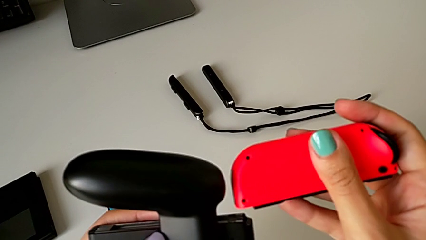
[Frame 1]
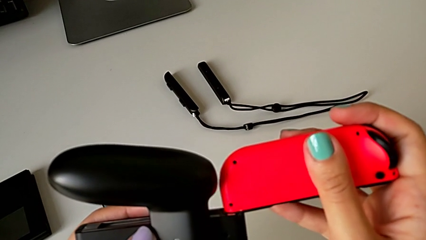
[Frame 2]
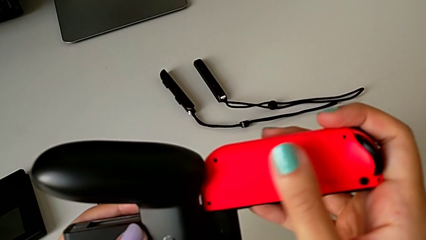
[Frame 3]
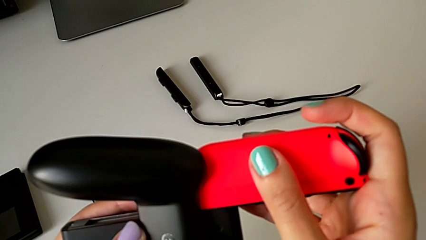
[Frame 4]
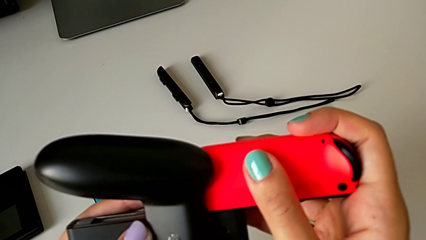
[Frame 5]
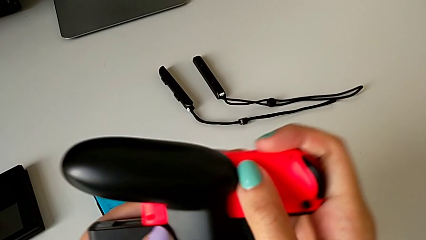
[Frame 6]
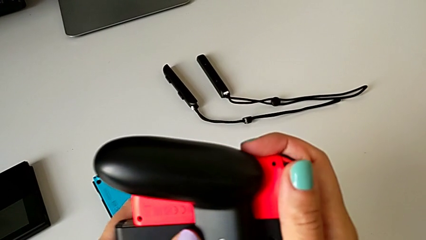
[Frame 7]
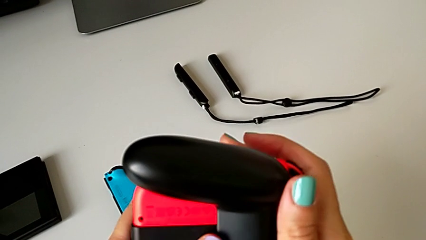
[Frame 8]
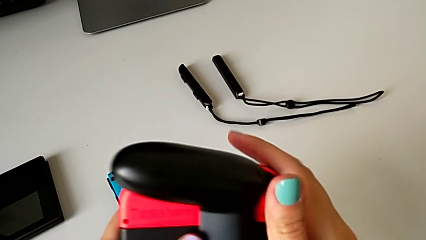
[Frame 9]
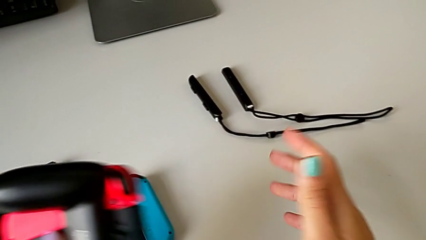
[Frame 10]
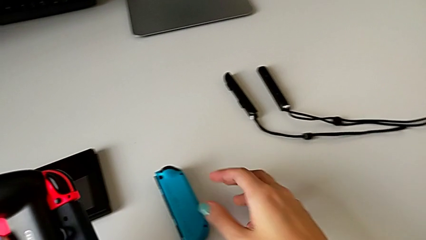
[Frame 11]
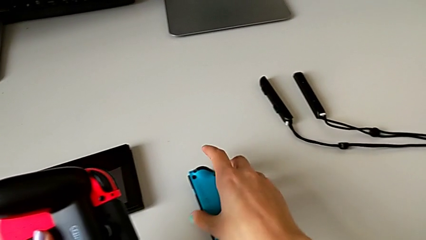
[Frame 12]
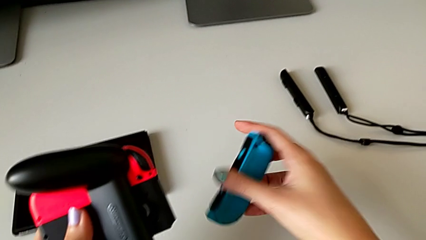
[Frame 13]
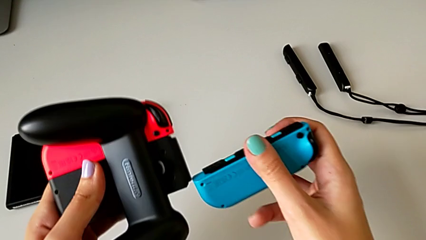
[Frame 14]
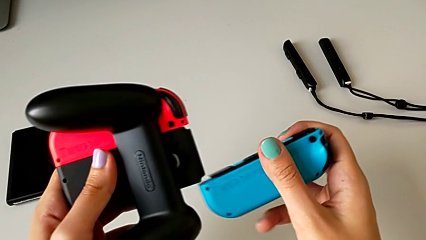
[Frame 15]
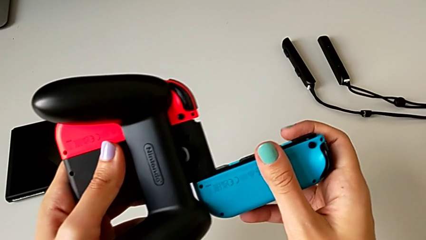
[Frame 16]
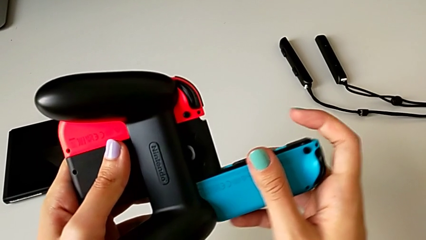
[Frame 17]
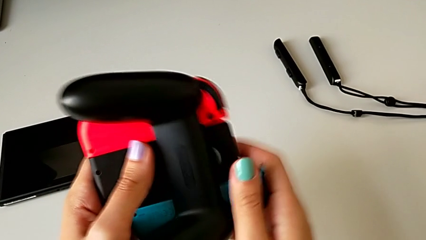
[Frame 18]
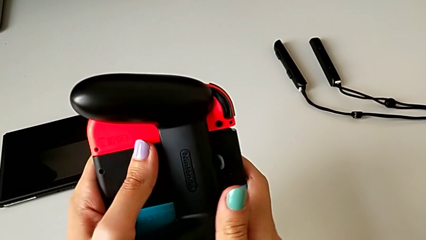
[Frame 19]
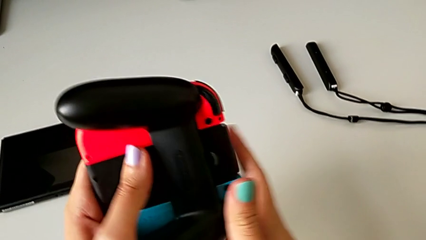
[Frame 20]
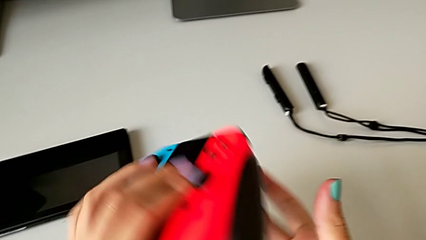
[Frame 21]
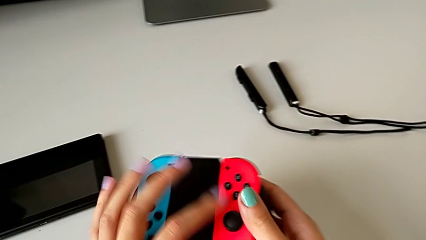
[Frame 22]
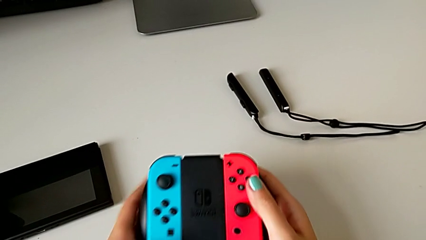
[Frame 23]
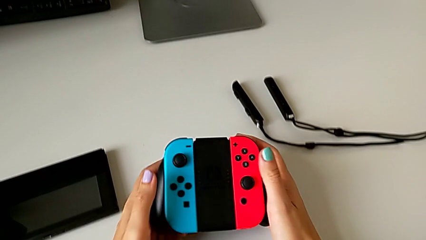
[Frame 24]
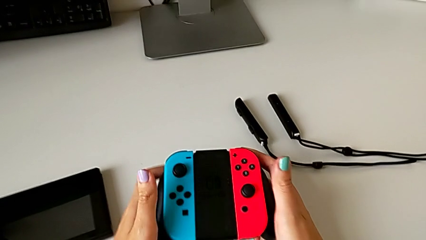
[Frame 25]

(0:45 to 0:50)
The camera wearer is exchanging the joy-con controllers from the handheld mode to the comfort grip. They insert the red Joy-Con controller and rotate the comfort grip.

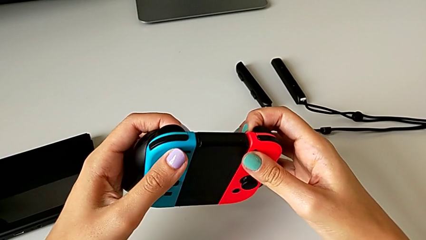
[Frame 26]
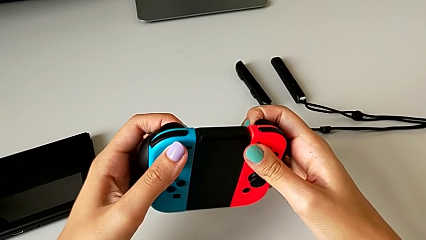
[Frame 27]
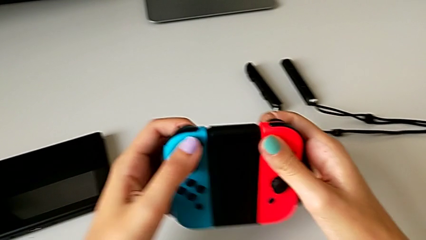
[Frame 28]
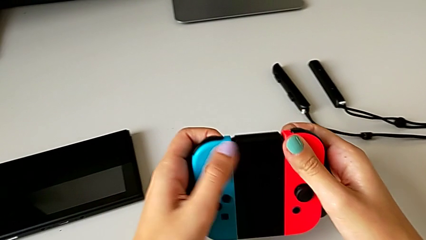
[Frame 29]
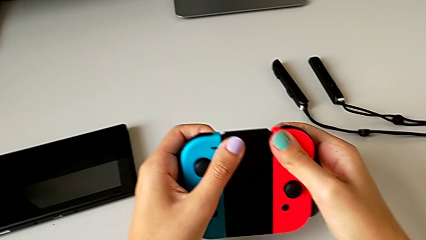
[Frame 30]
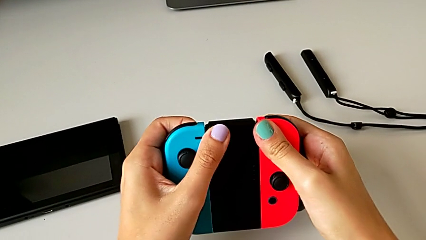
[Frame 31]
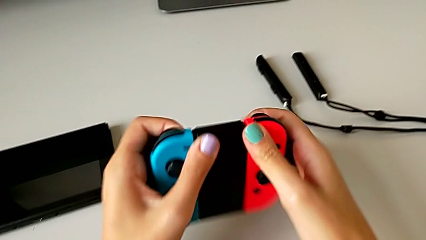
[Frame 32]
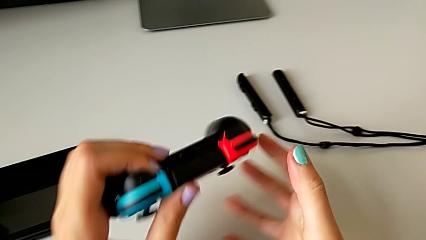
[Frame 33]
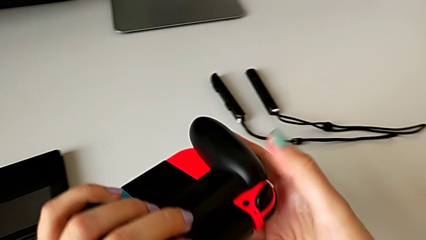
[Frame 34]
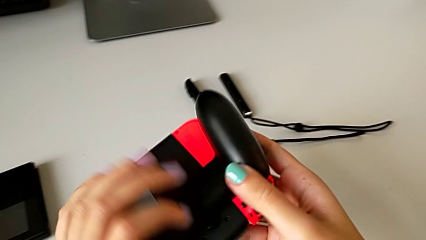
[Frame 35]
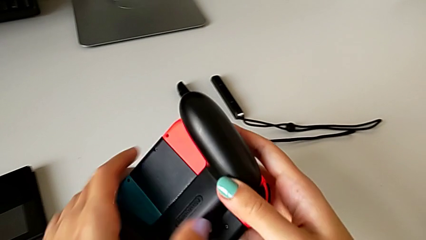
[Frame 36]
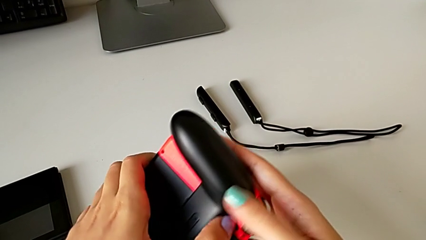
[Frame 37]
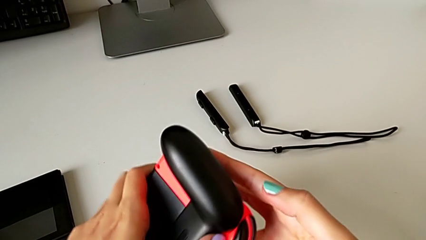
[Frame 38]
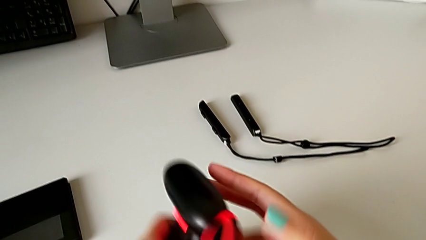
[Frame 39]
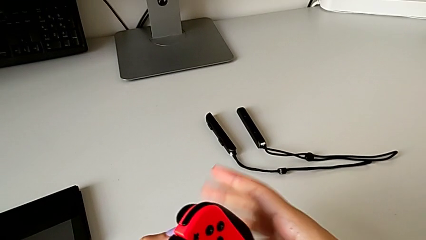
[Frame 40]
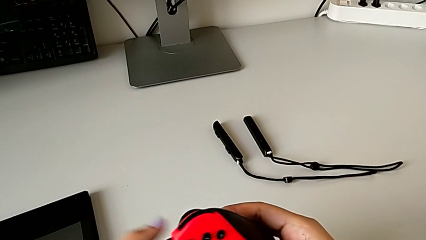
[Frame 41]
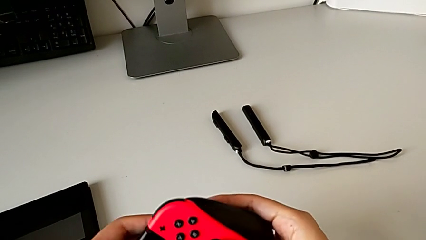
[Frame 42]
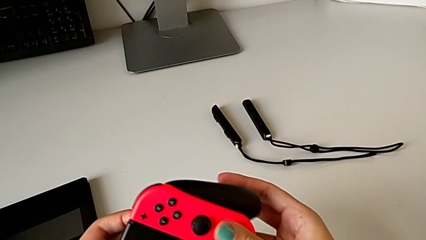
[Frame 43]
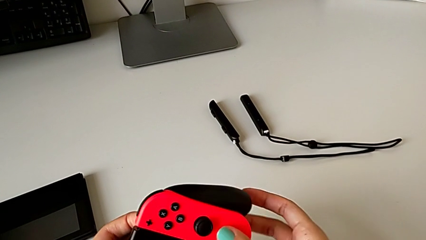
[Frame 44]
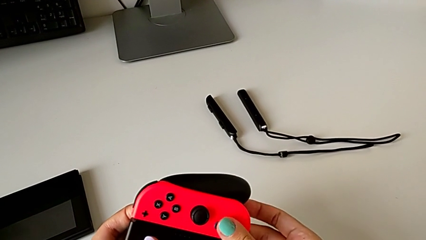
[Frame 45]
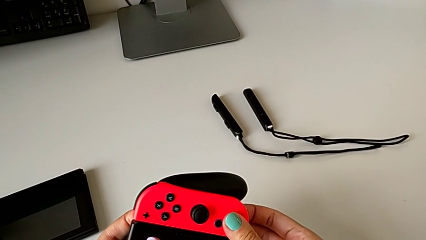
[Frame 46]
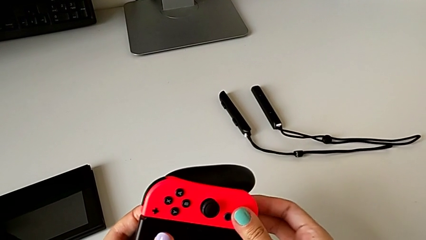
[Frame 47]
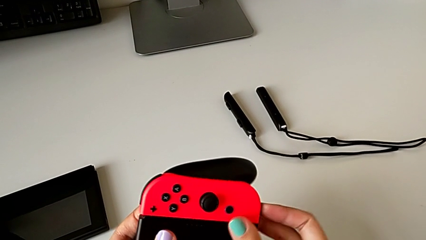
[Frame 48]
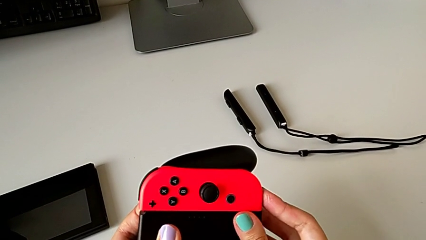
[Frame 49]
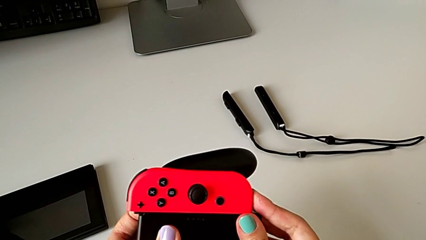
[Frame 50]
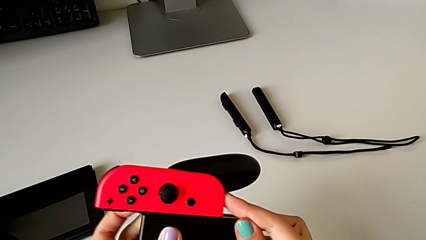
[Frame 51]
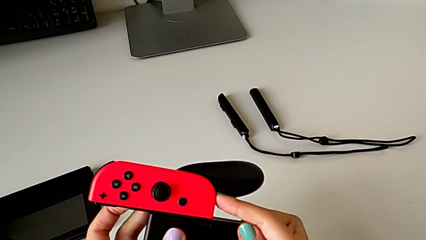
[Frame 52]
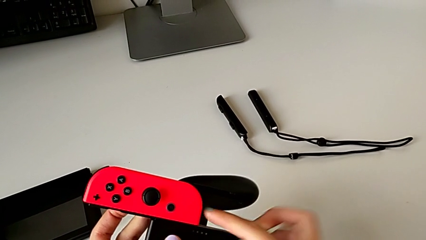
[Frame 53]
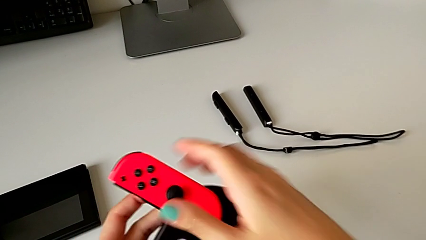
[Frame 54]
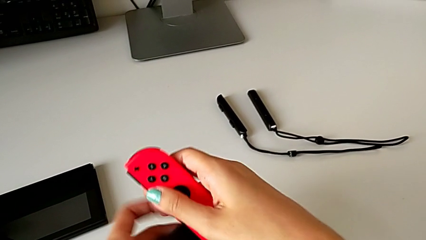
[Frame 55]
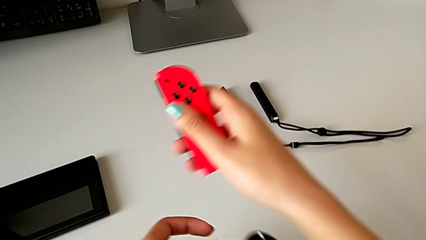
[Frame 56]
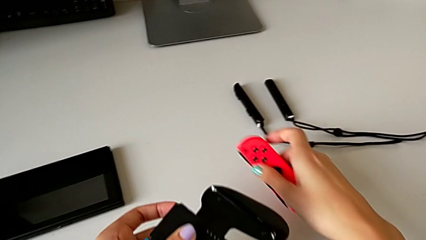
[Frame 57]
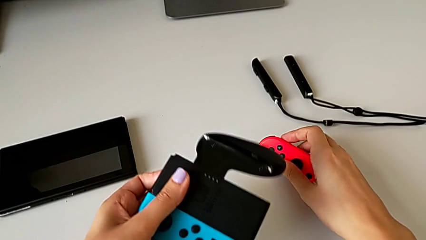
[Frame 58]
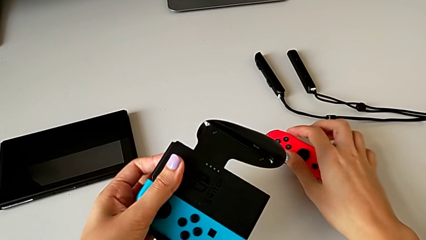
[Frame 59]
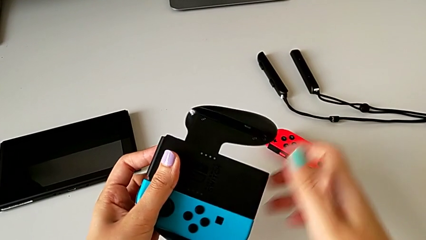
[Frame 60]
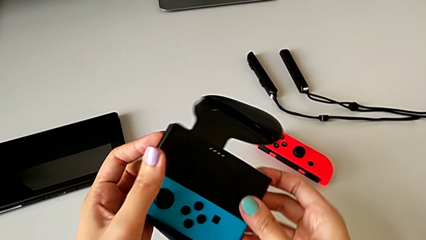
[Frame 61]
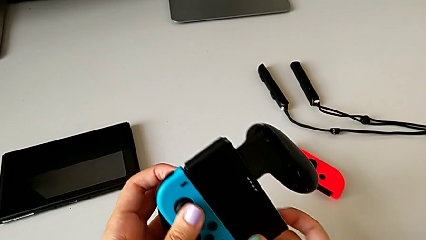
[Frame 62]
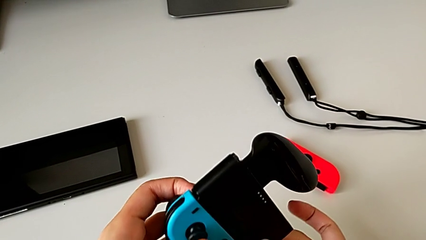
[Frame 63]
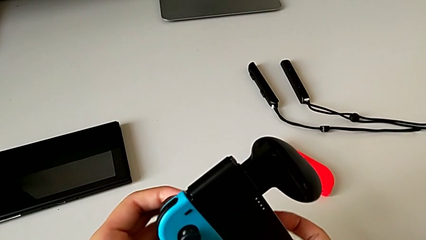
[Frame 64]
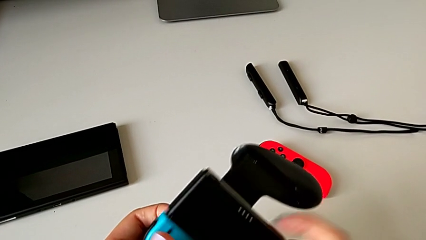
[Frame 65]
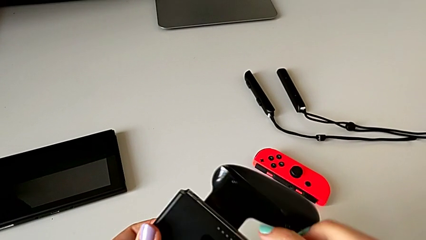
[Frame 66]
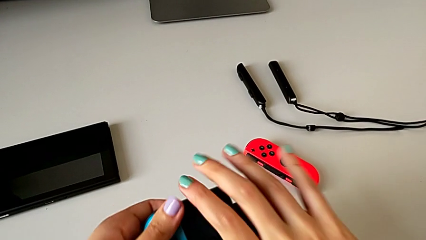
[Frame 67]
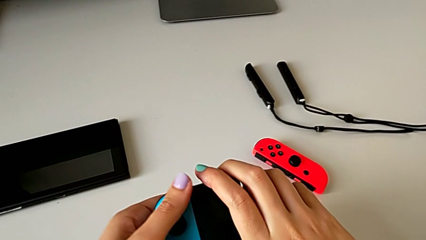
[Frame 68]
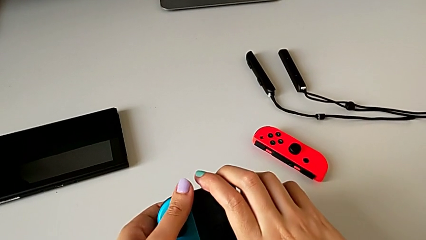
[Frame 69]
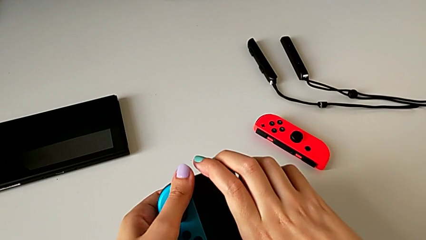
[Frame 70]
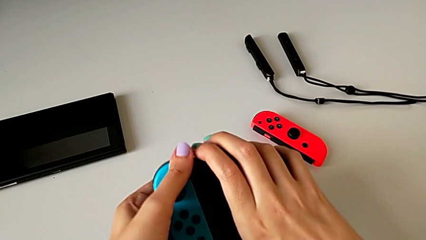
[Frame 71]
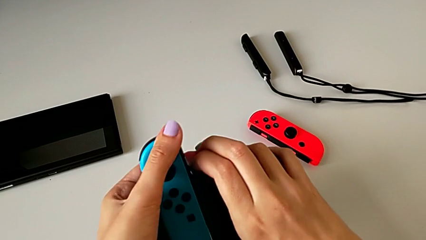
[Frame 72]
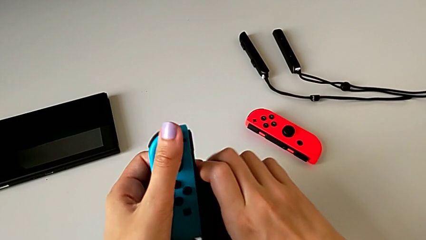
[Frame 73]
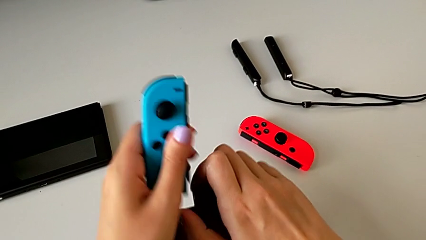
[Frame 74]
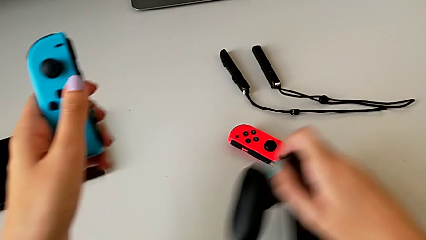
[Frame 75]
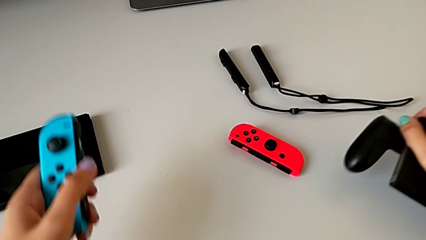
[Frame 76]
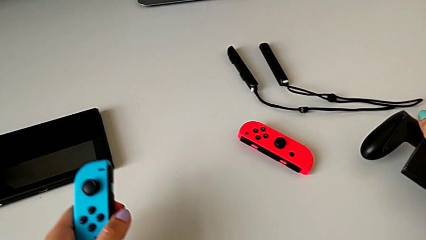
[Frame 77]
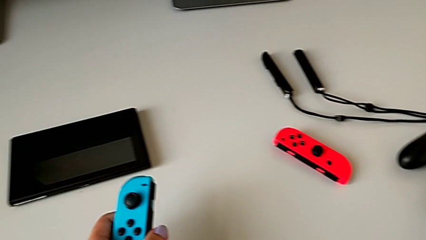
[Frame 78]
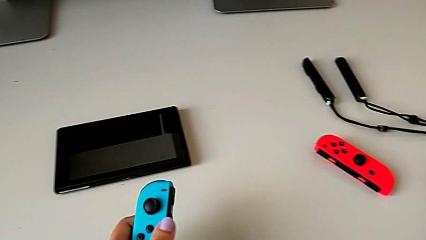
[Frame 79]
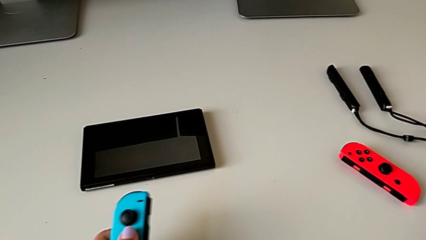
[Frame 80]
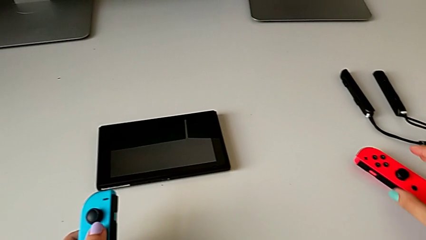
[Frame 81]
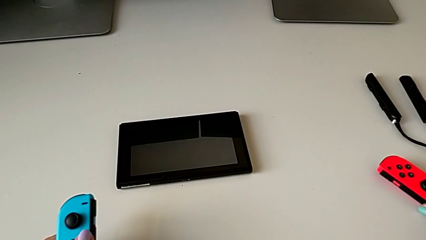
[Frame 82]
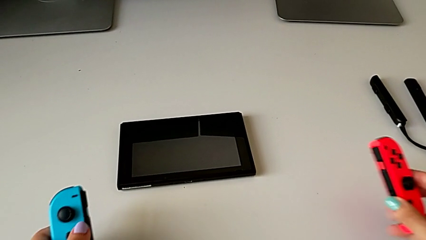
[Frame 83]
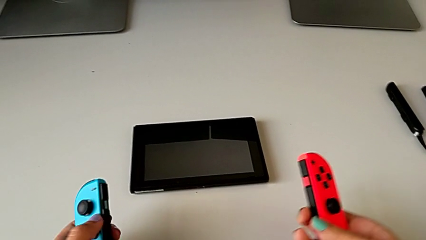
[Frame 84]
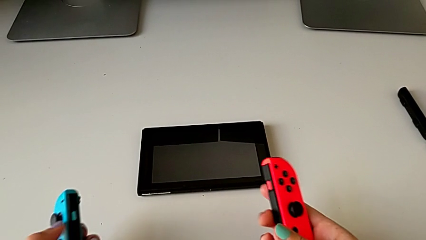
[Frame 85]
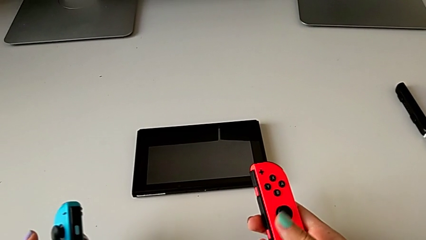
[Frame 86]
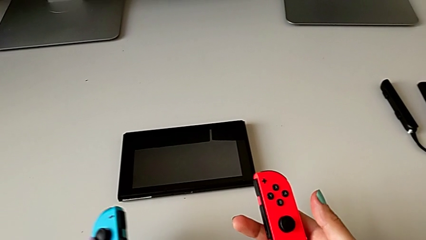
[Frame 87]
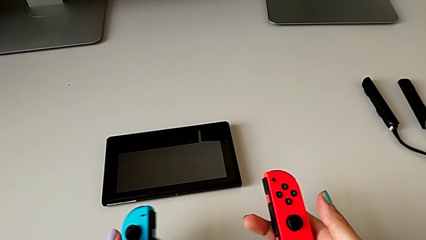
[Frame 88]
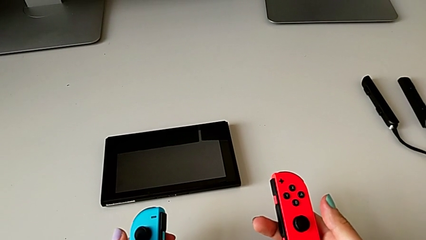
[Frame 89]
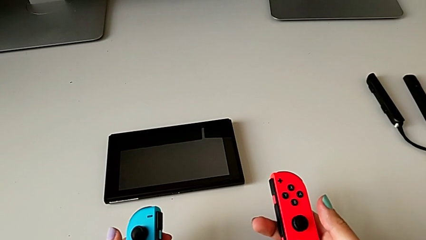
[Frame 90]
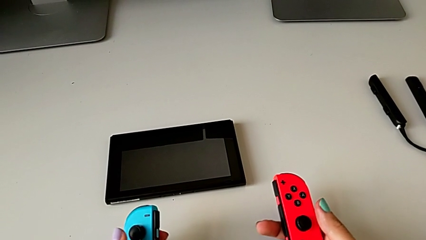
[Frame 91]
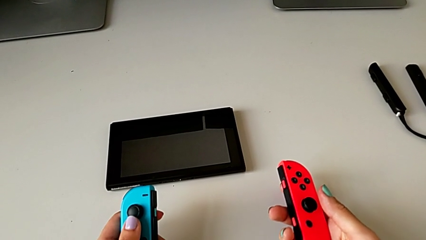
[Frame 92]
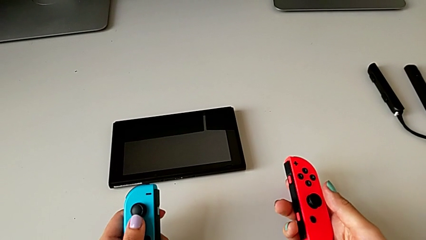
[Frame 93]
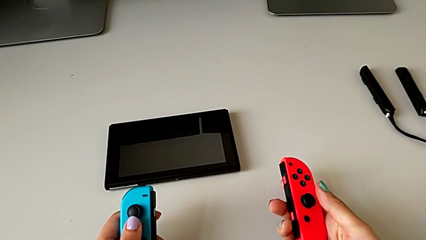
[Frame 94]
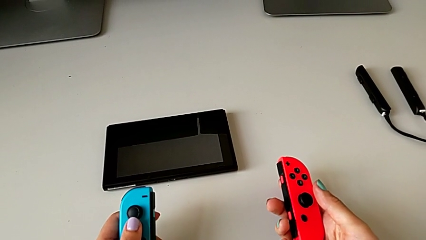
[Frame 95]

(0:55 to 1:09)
The camera wearer is exchanging the joy-con controllers from the comfort grip to two joy-cons. They rotate the comfort grip twice, grab the red Joy-Con controller, withdraw it, grab the comfort grip, rotate it, withdraw the blue Joy-Con controller, drop the comfort grip, grab the red Joy-Con controller and hold it.
